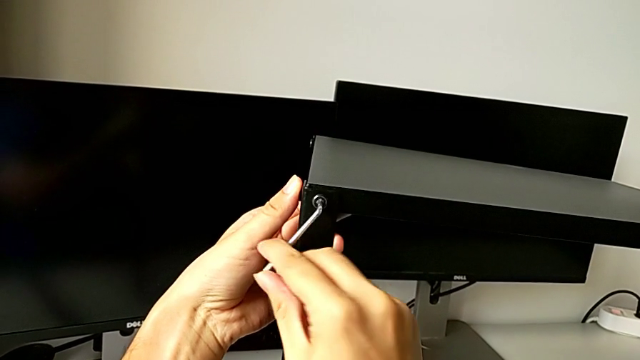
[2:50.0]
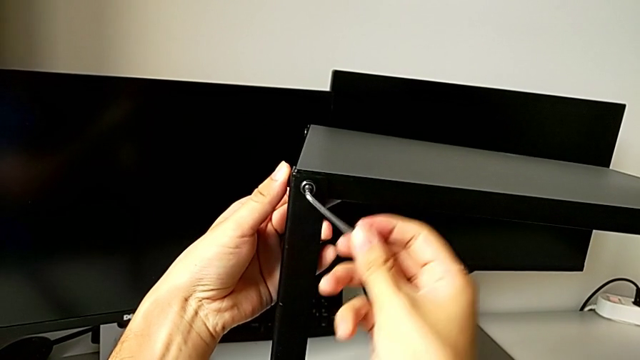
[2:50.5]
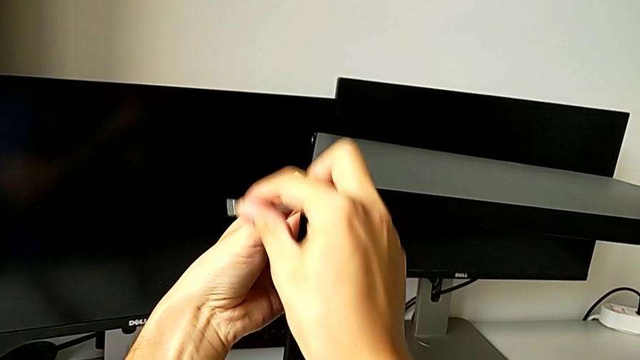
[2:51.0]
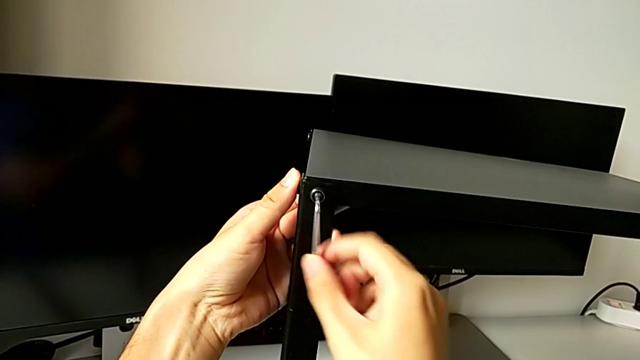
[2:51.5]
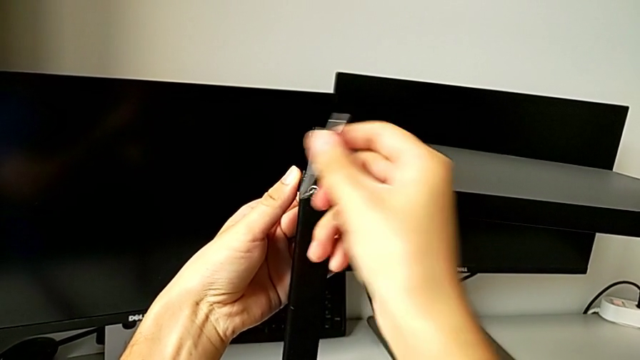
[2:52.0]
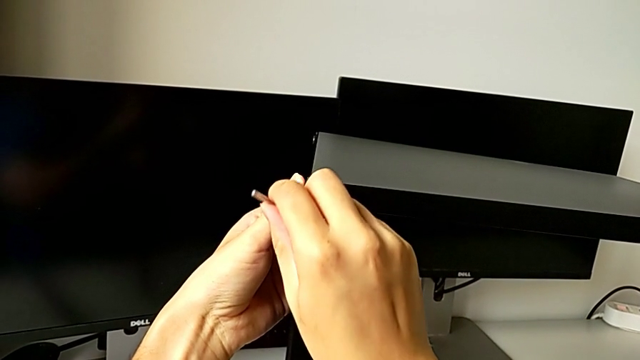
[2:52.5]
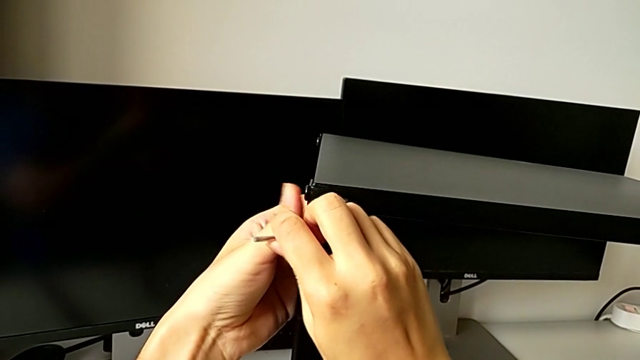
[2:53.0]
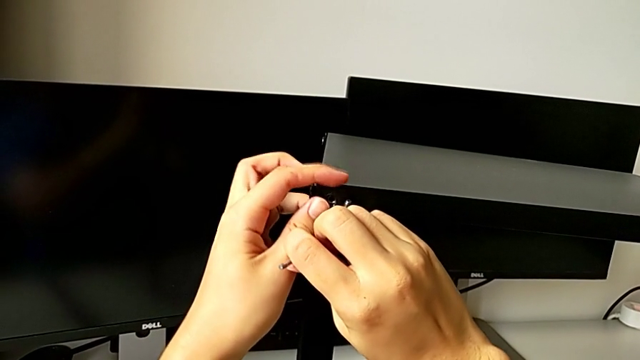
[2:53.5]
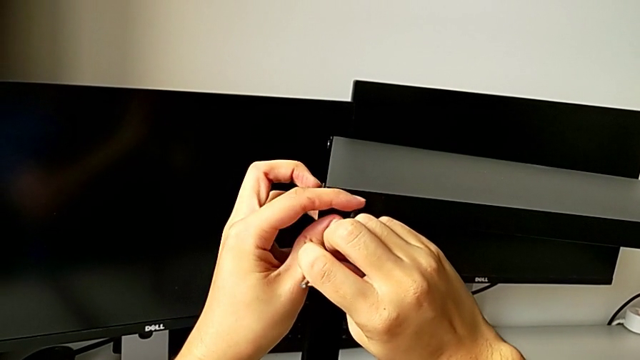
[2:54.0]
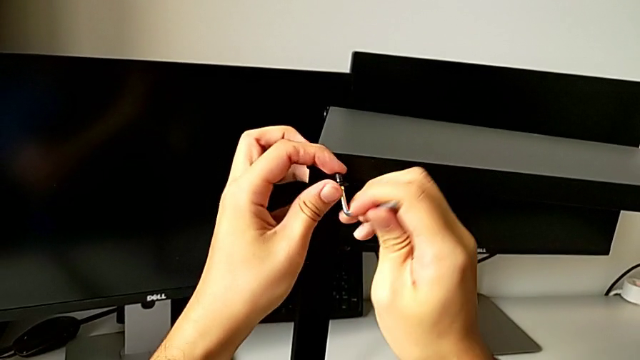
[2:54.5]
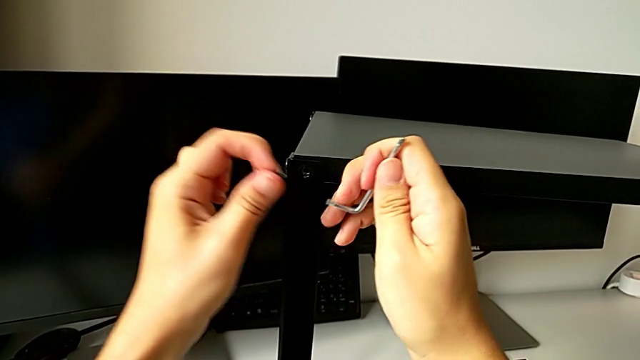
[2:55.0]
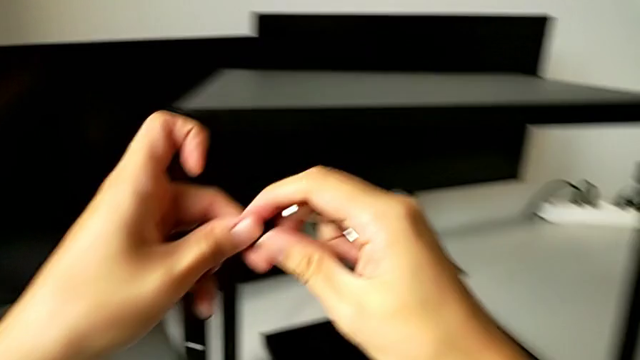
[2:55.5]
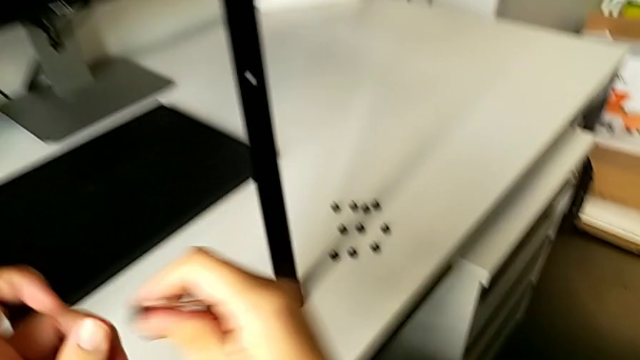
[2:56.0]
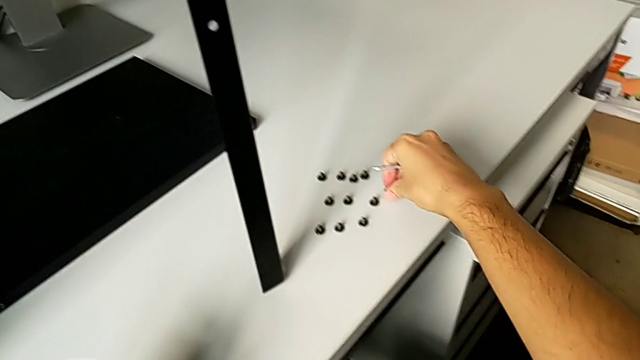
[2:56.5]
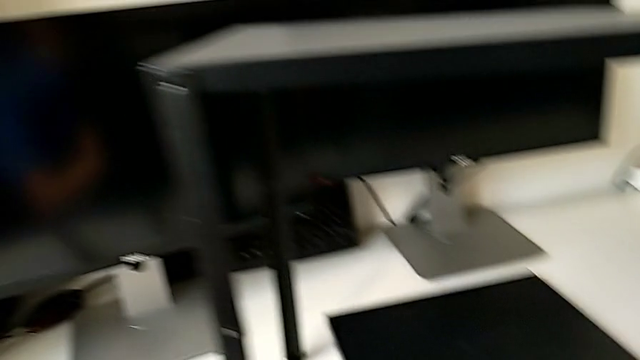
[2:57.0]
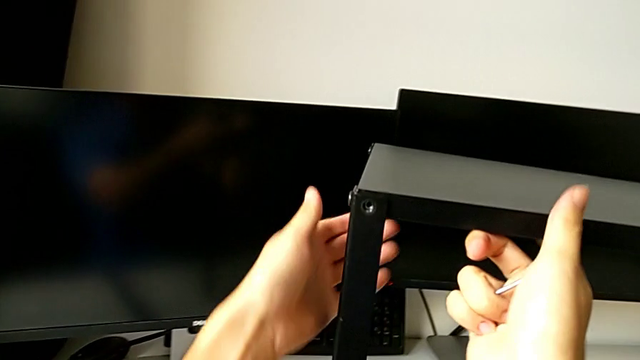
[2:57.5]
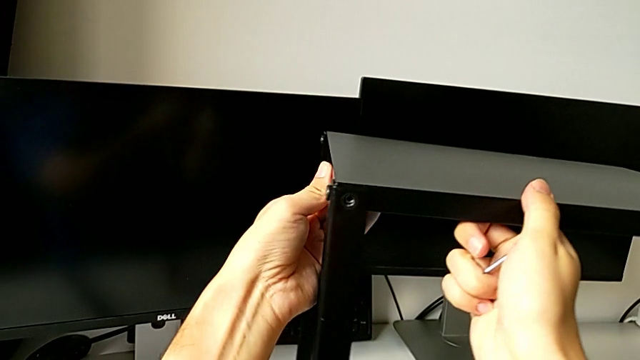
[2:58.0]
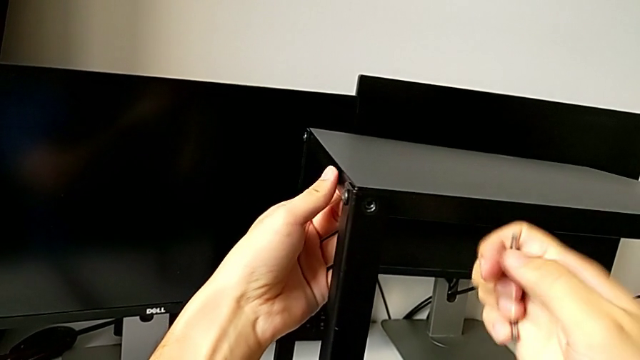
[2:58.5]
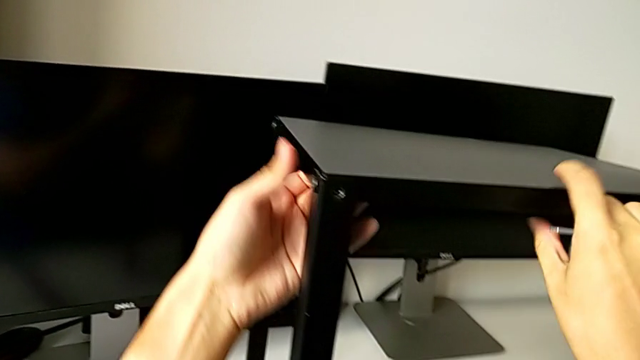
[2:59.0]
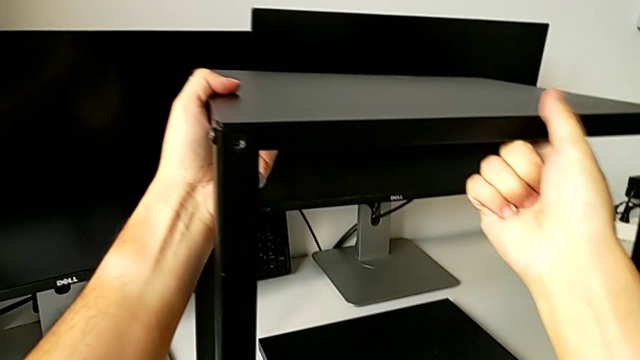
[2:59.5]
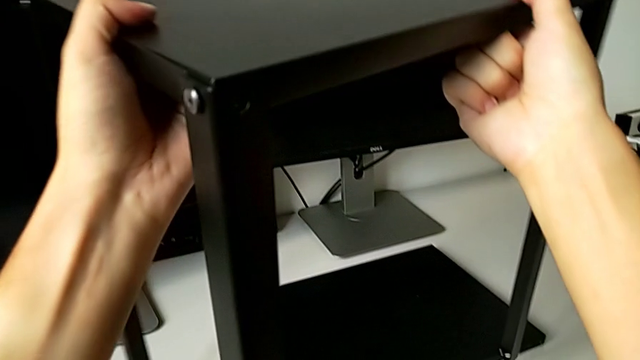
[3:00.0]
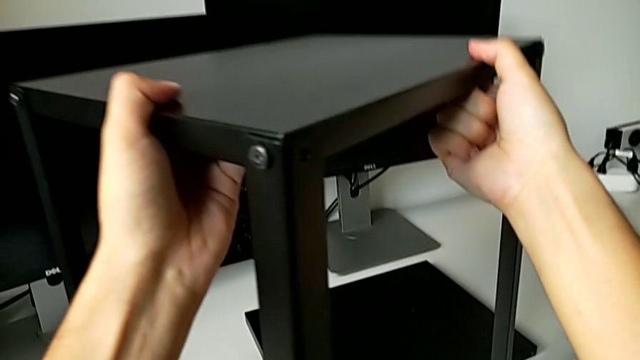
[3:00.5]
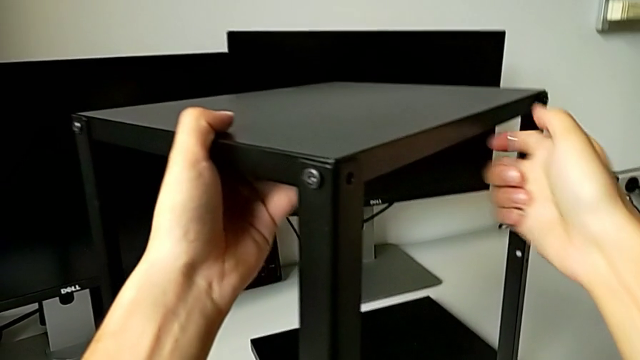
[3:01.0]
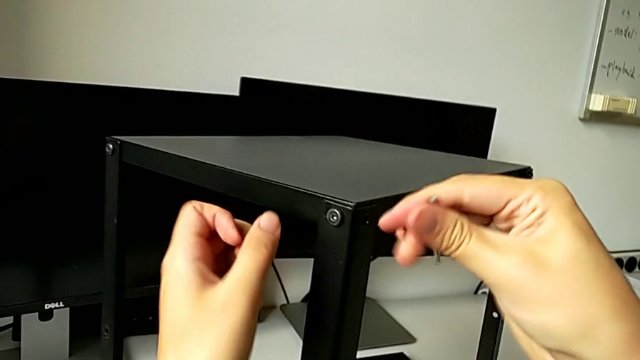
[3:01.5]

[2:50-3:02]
The camera wearer is unscrewing the top hex socket head from the leg and the shelf. They unscrew the hex socket head, disassemble it, withdraw the Allen wrench, place the hex socket head, grab the nightstand, slide it and approach the hex socket head.

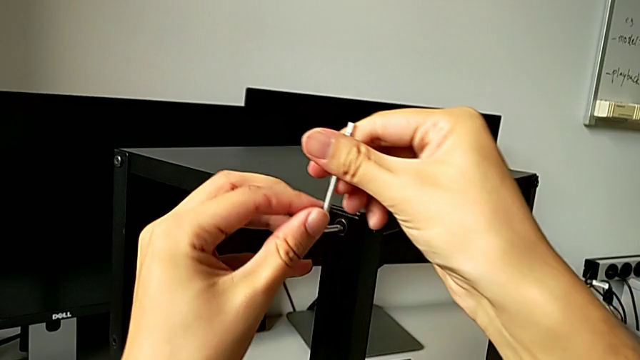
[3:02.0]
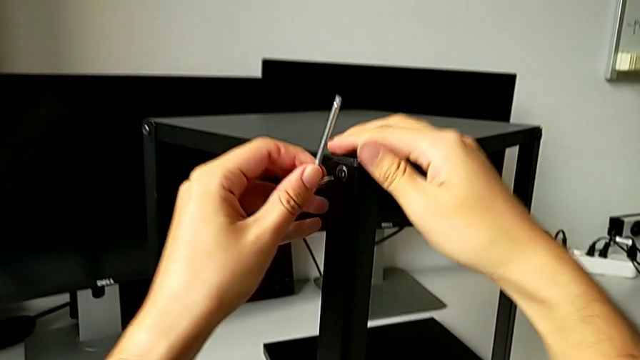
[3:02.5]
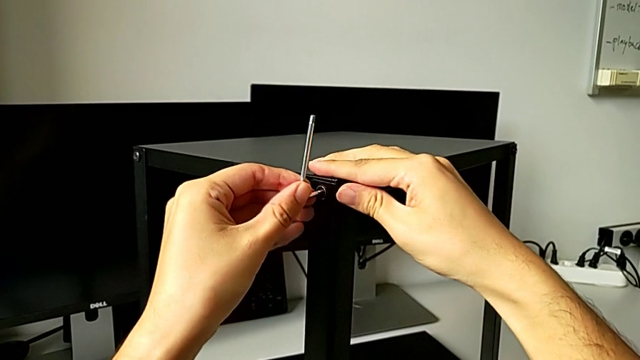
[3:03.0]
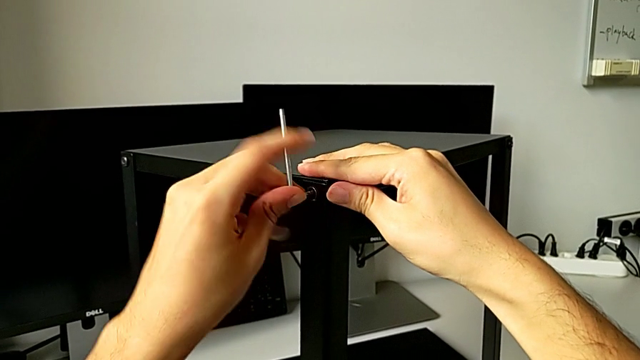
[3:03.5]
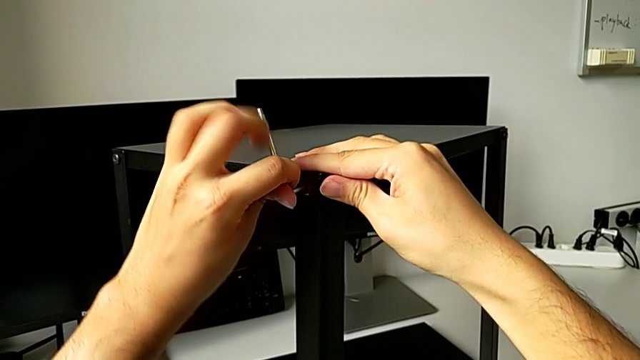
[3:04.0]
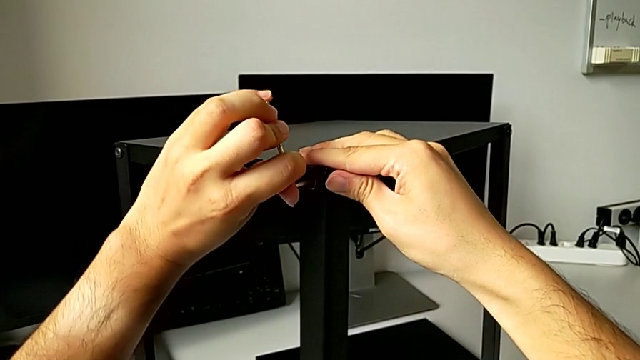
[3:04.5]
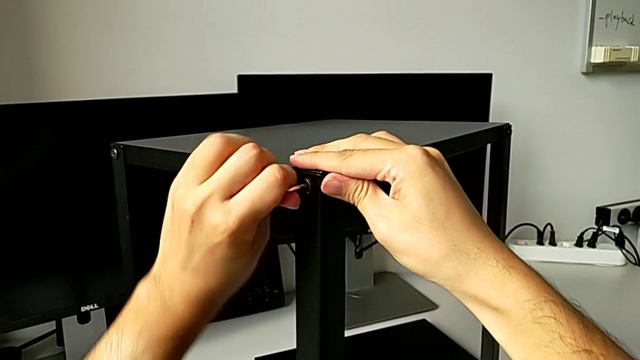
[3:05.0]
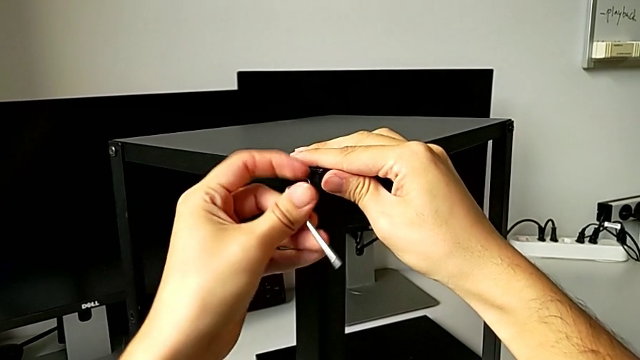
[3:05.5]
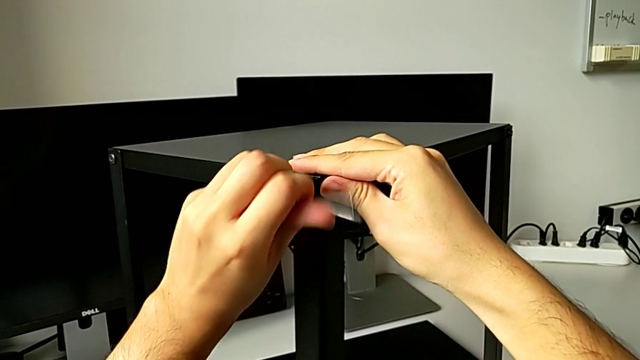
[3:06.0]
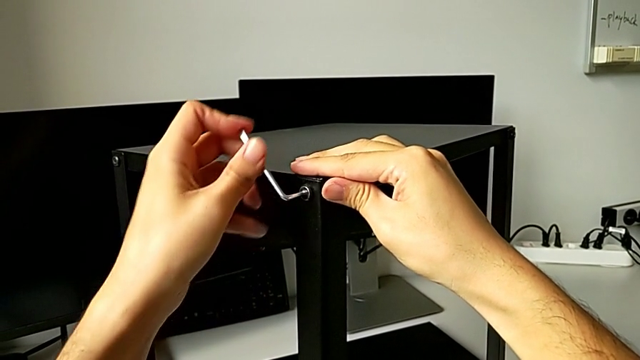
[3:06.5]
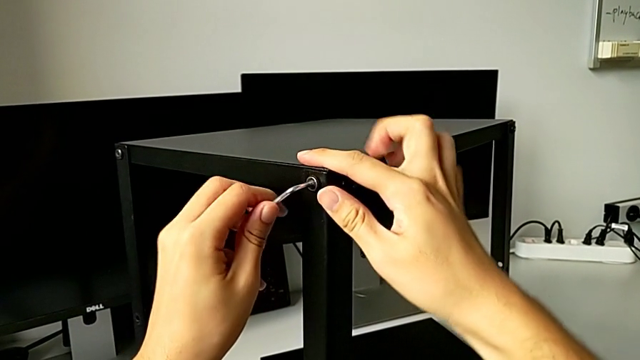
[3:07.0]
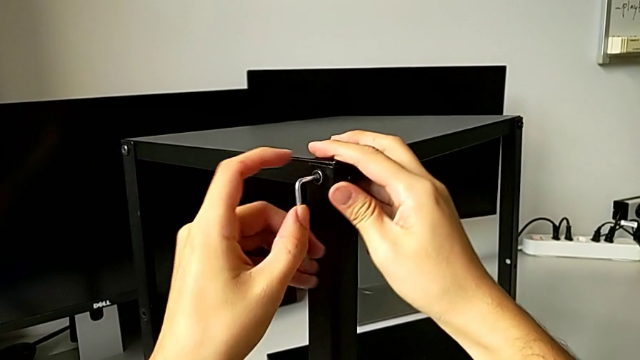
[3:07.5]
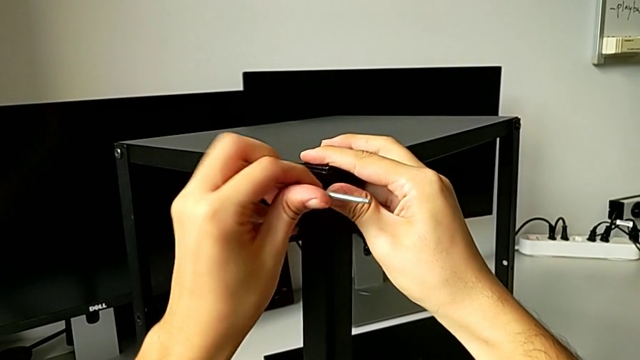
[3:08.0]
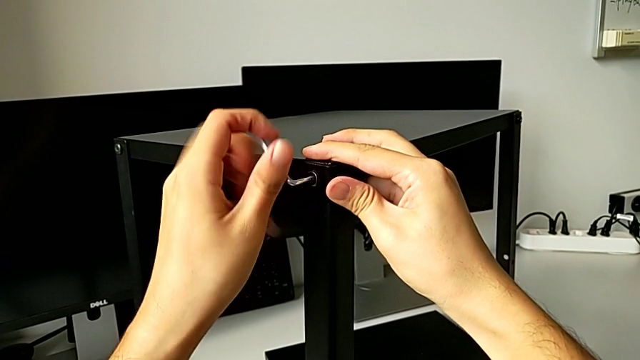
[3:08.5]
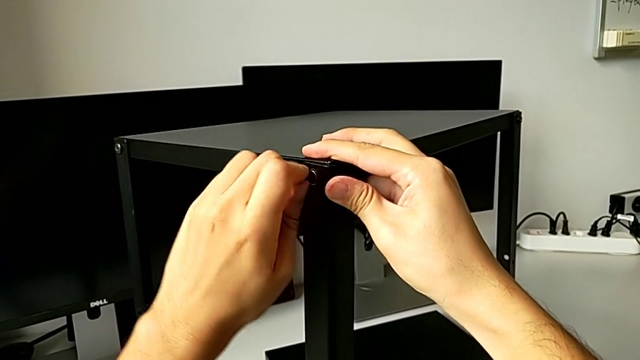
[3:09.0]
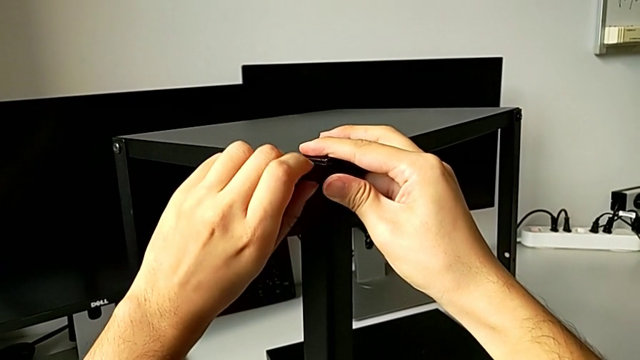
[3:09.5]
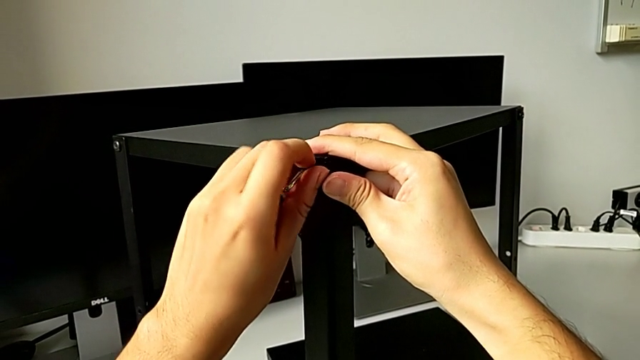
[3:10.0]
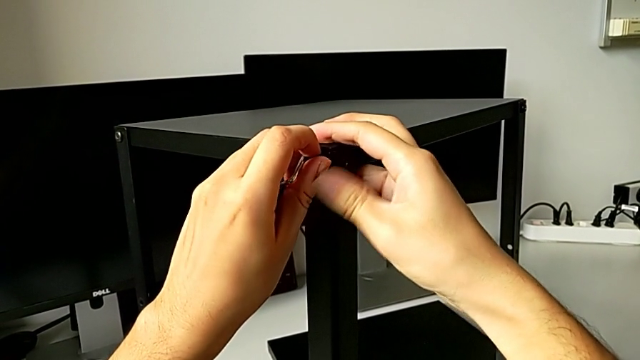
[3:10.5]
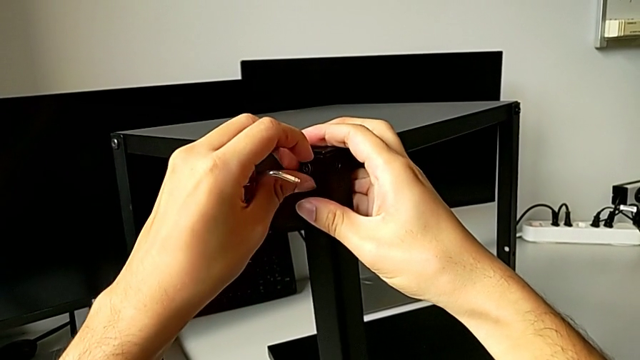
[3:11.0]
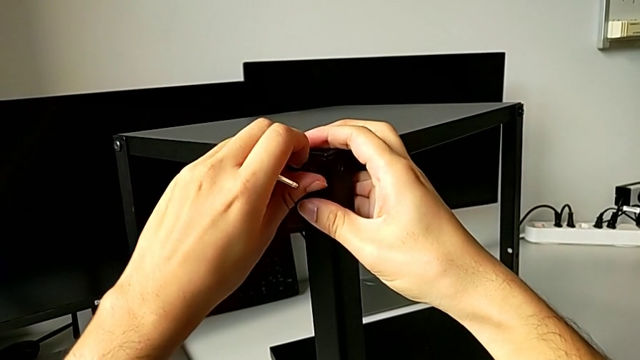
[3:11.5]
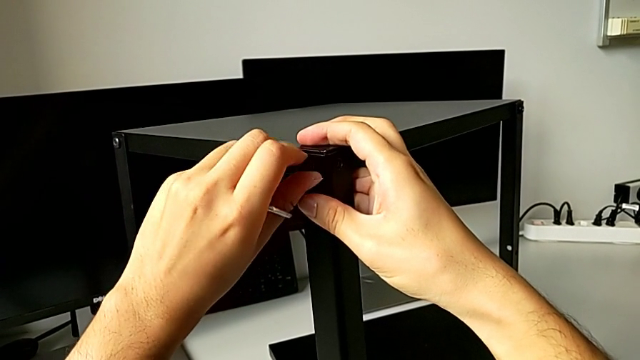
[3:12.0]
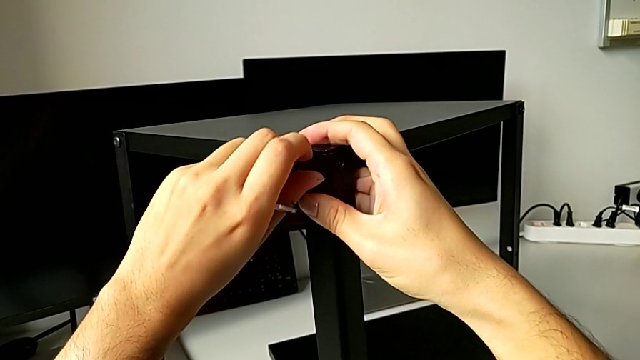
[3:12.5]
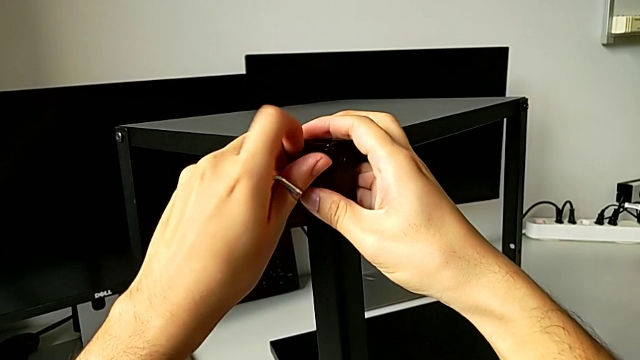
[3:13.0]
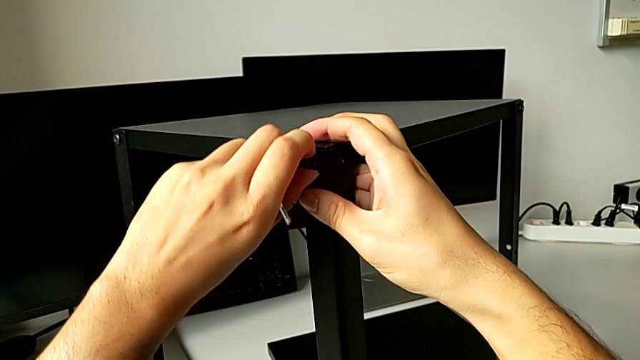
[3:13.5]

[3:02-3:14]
The camera wearer is unscrewing the top hex socket head from the leg and the shelf. They insert the Allen wrench, unscrew the hex socket head, withdraw the Allen wrench and unscrew the hex socket head.
